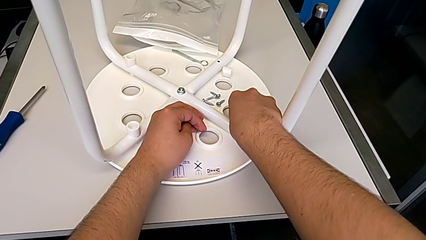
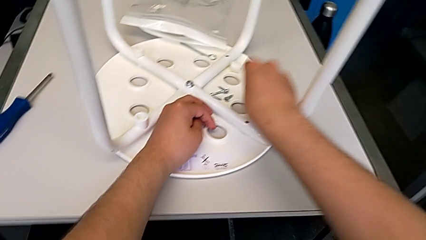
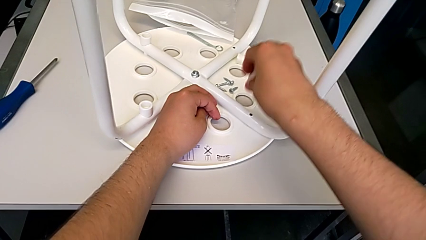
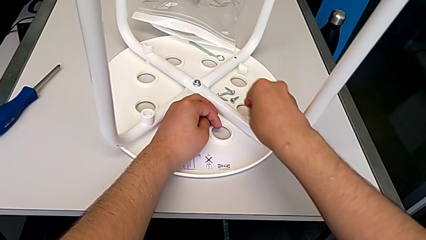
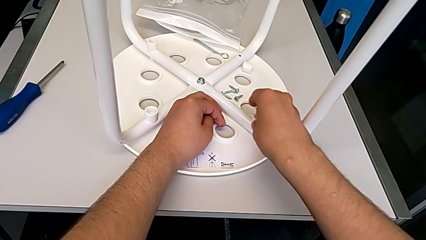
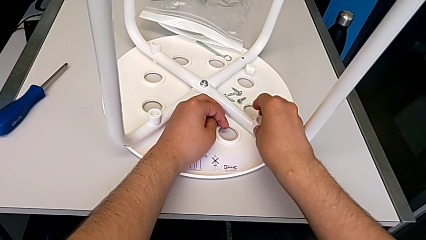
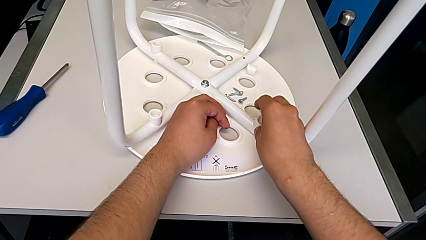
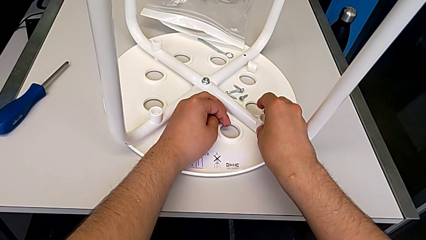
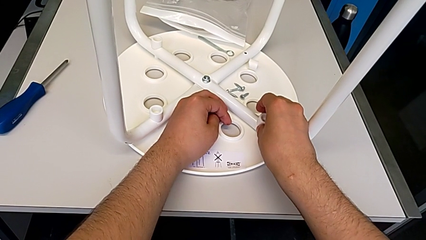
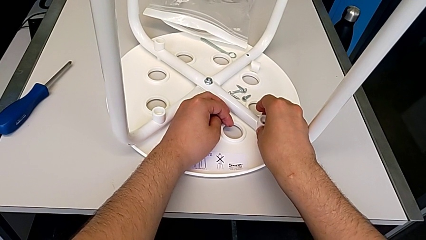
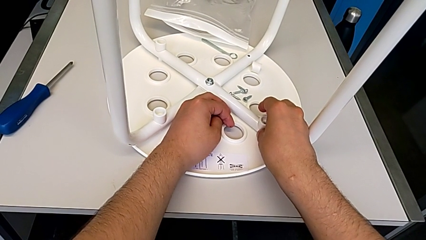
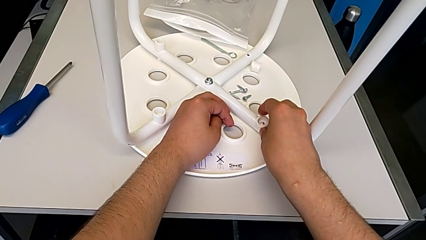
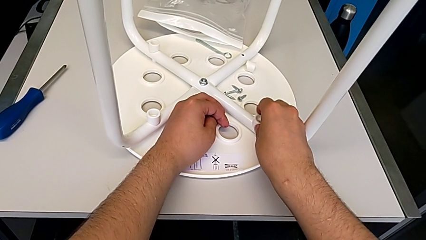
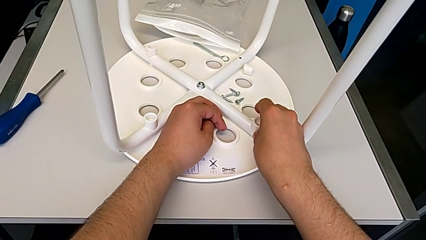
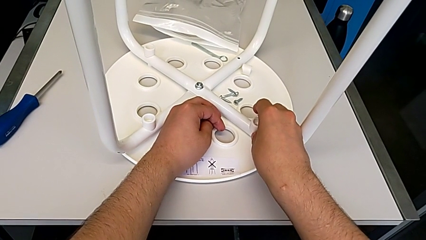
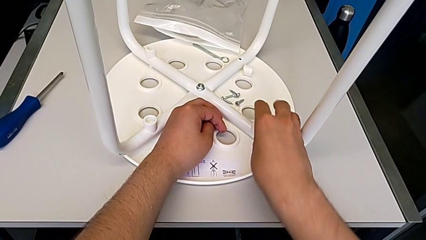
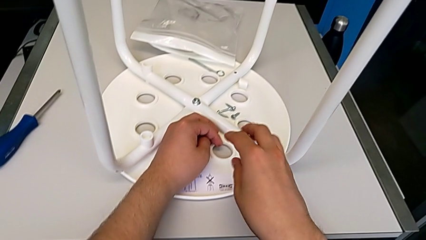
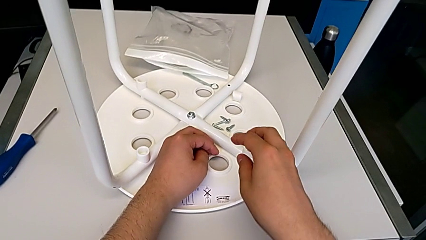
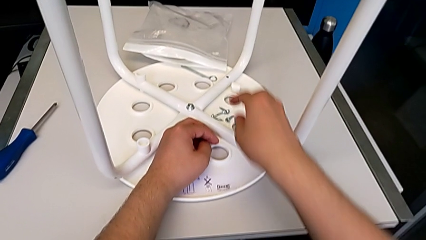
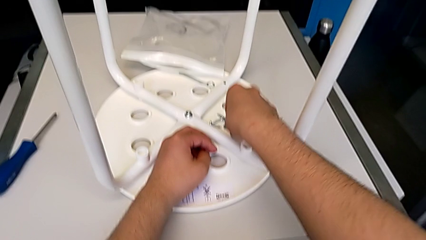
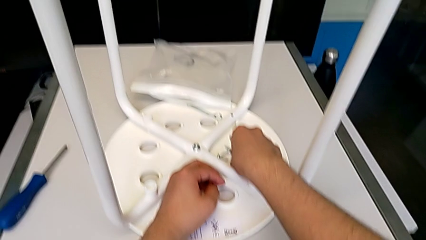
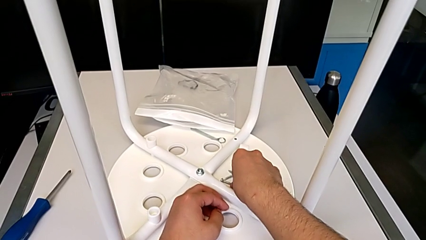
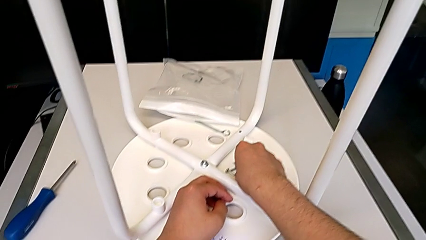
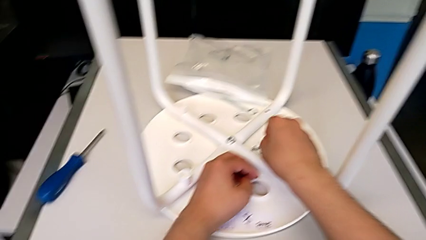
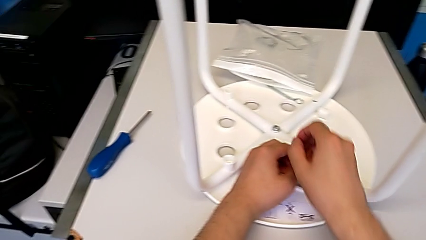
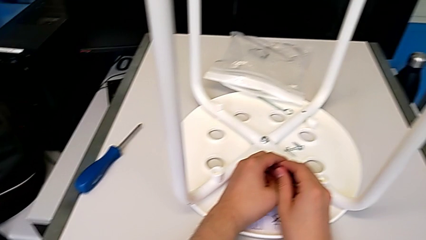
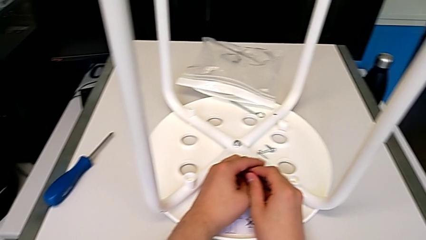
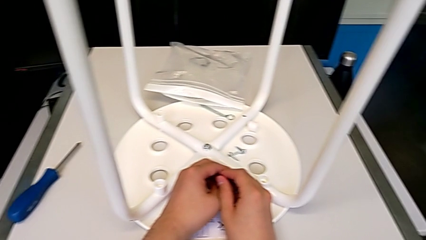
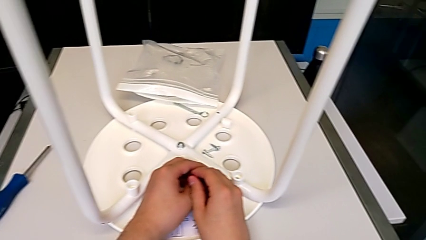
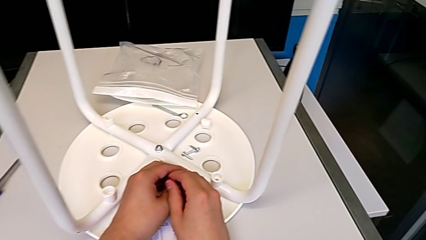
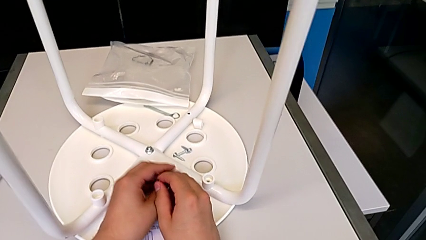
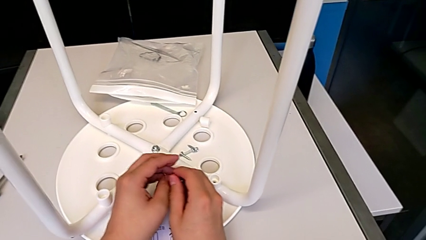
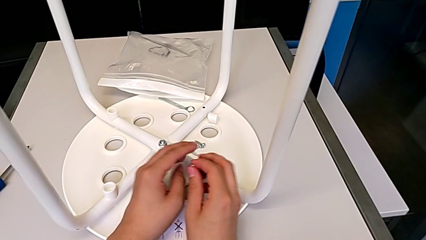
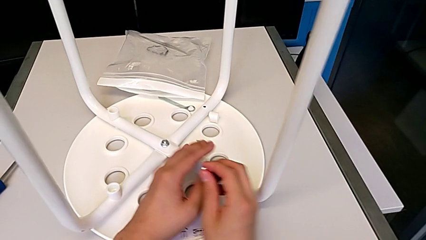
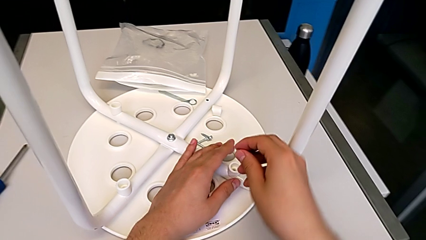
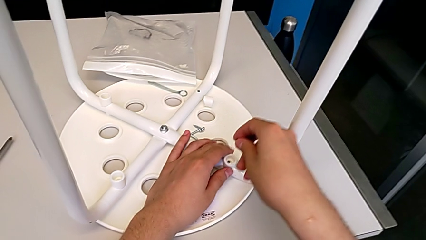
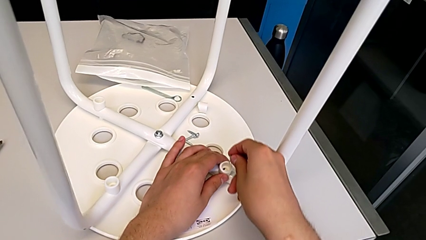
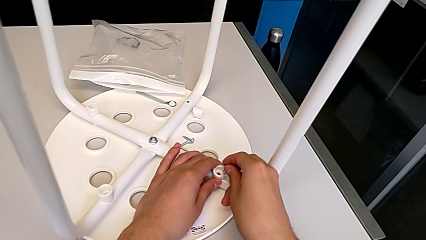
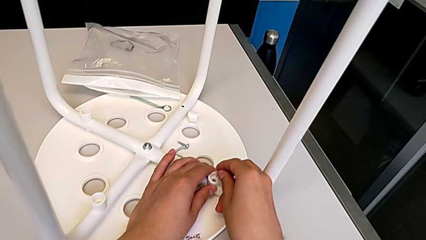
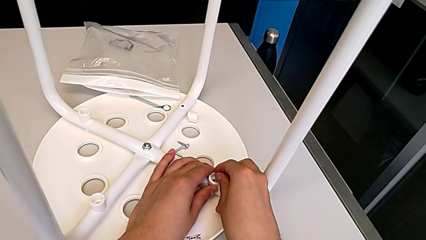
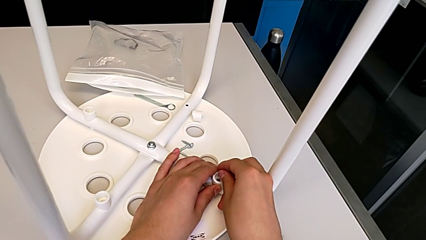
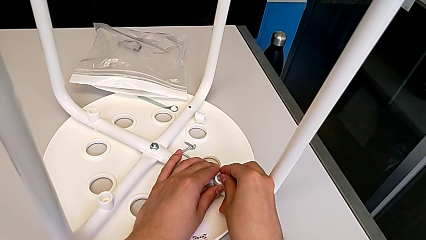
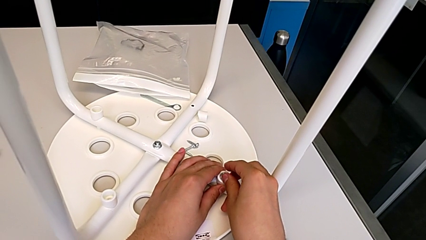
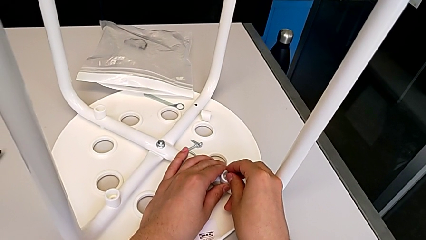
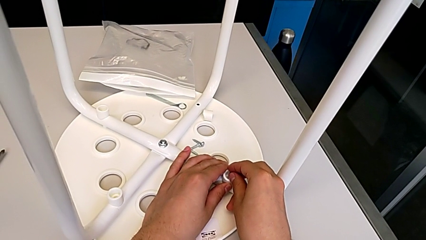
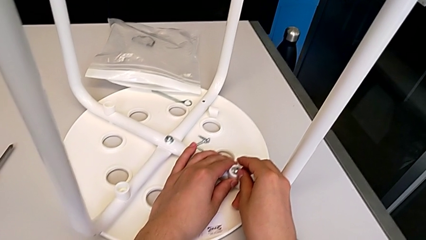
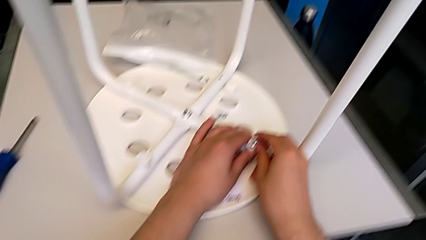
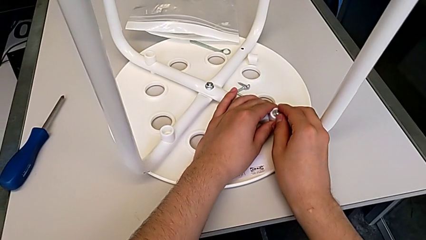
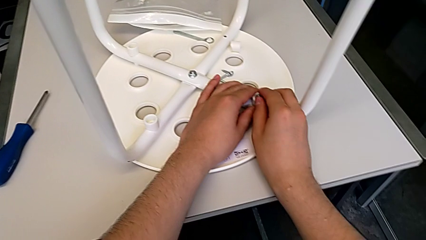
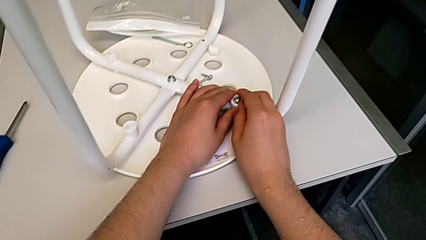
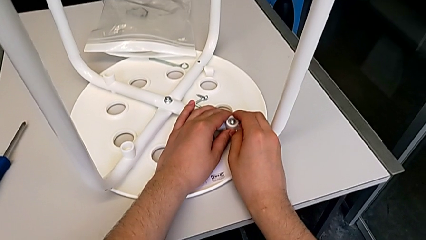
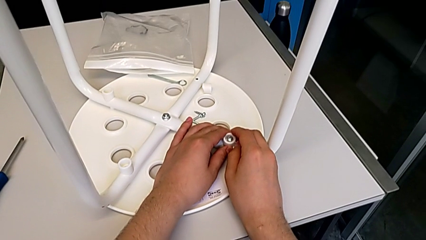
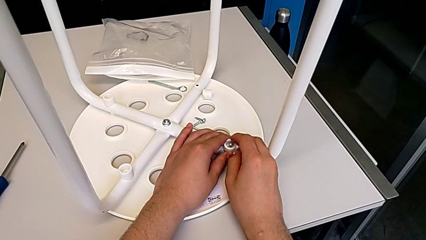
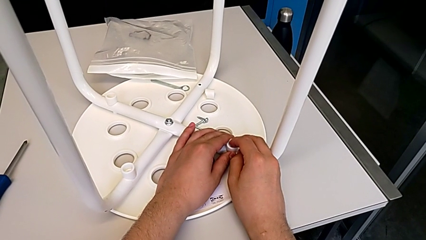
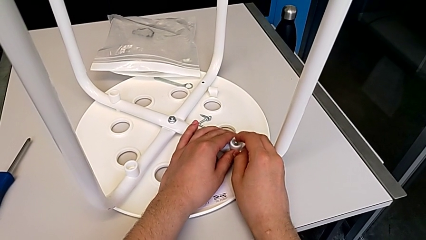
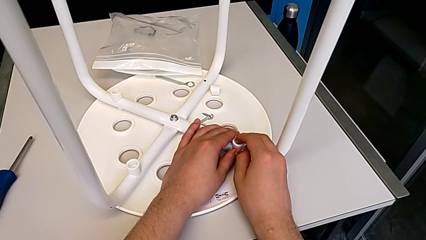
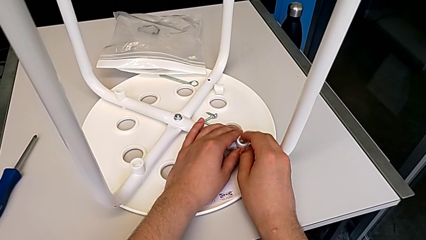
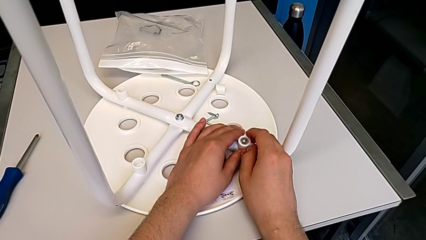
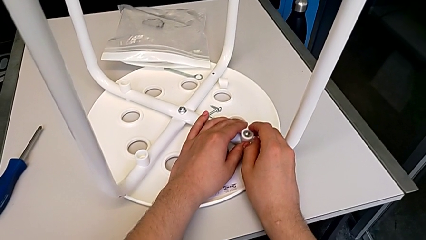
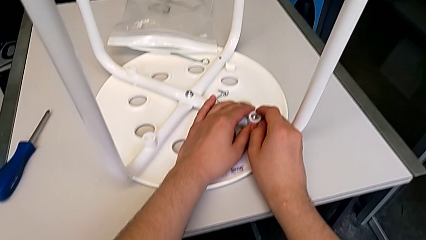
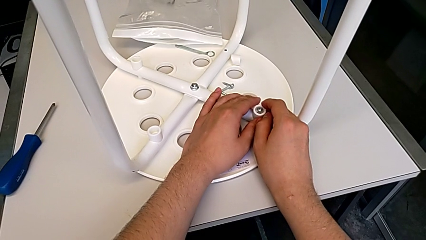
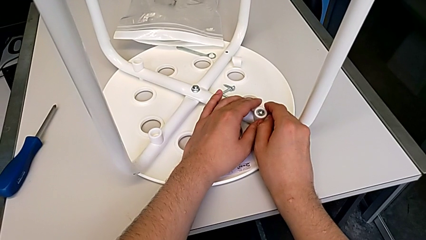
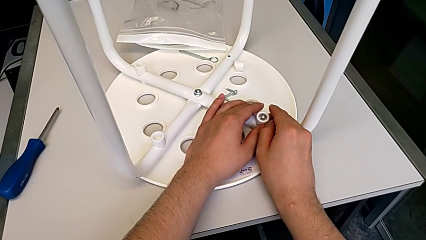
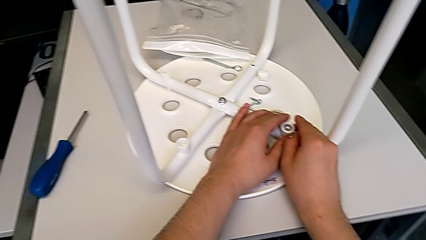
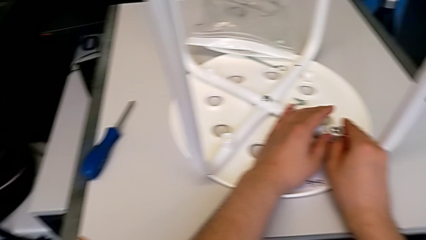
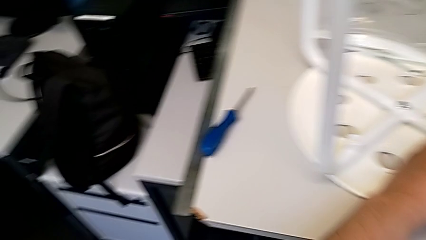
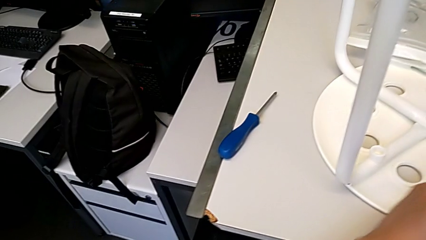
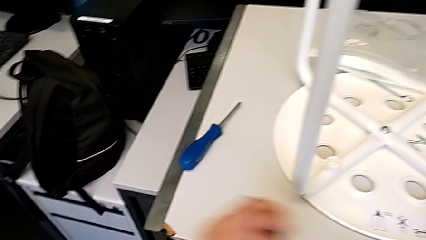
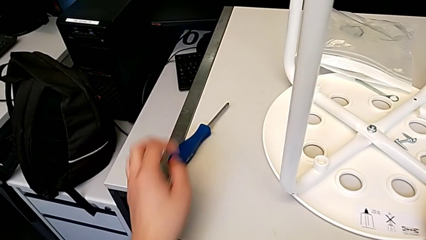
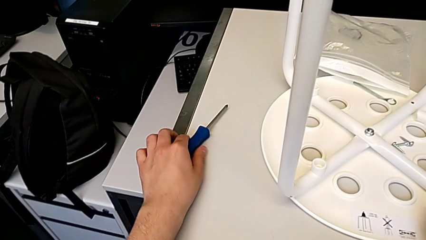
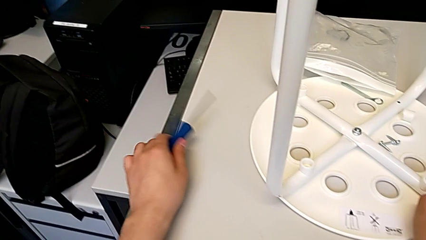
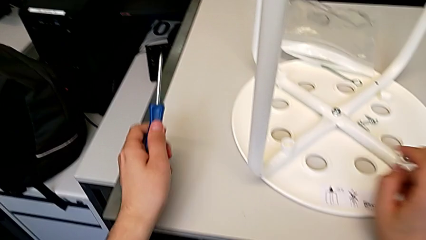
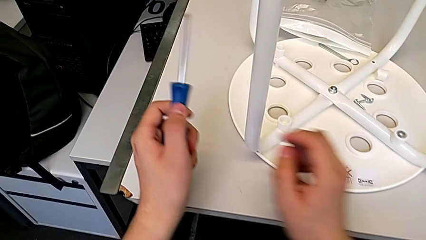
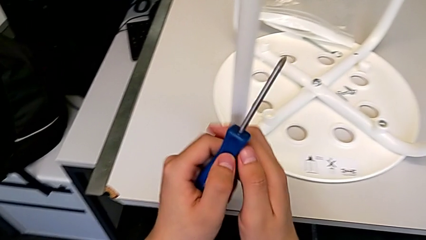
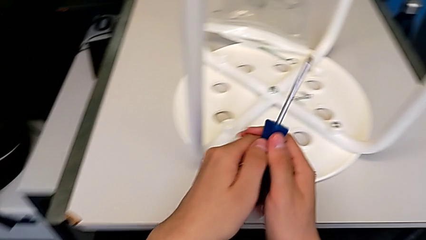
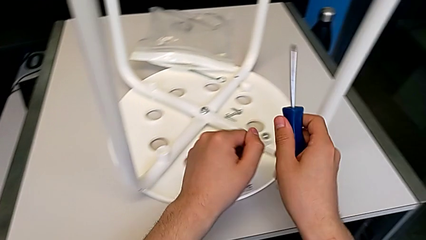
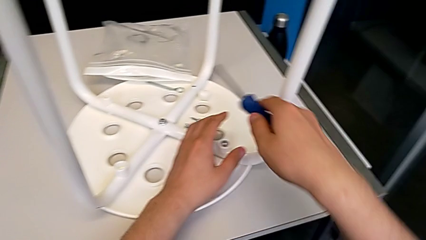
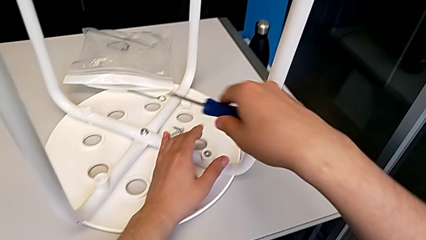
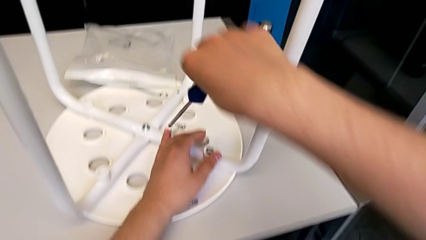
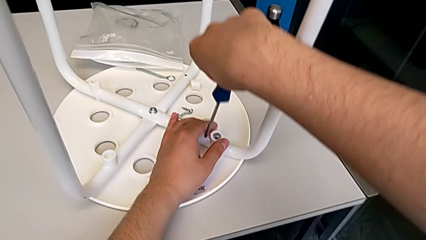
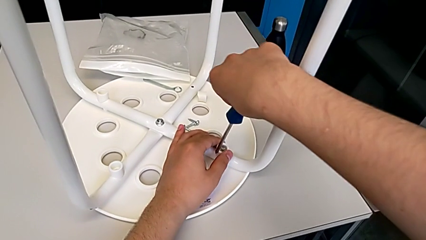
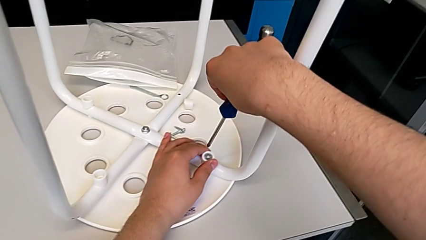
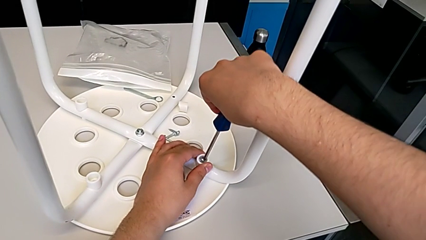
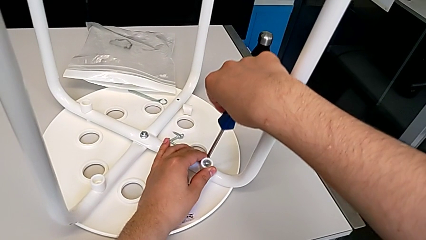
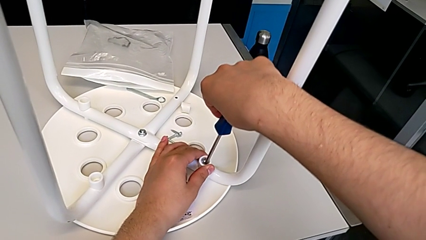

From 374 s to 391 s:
The camera wearer is screwing the first leg of the chair. They place the white washer, insert the first screw and grab the blue screwdriver.
